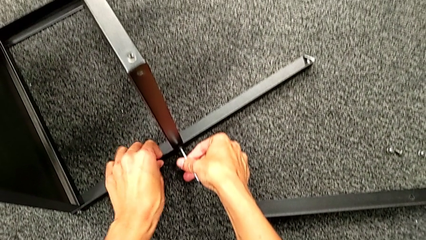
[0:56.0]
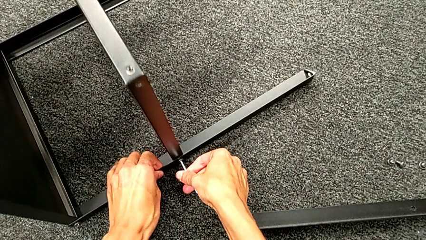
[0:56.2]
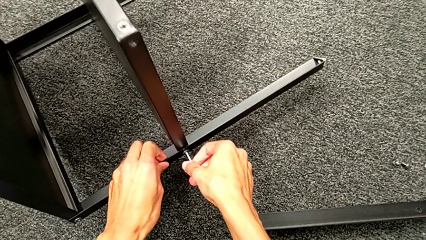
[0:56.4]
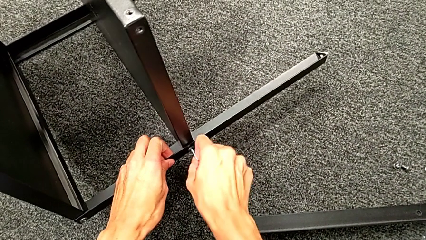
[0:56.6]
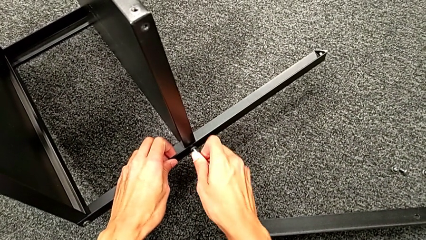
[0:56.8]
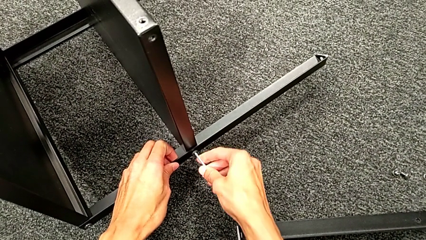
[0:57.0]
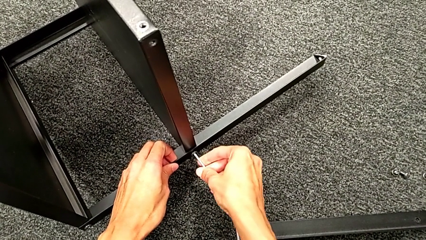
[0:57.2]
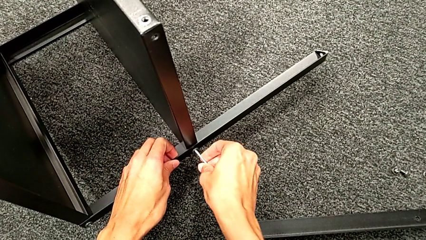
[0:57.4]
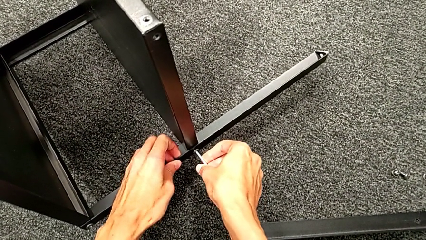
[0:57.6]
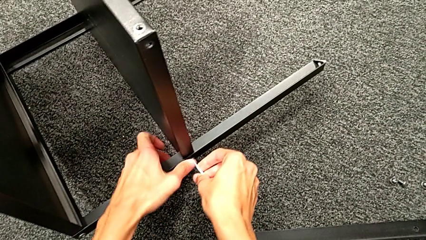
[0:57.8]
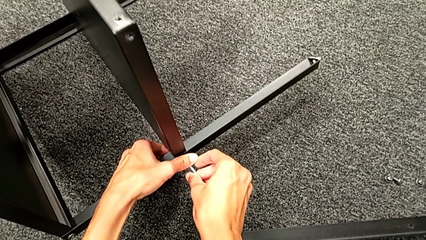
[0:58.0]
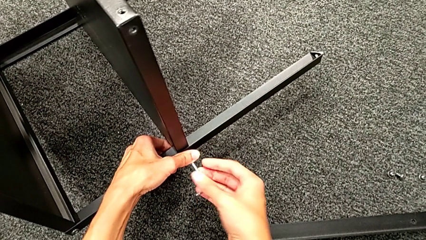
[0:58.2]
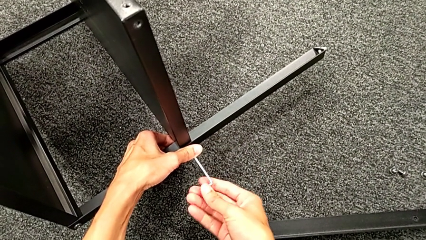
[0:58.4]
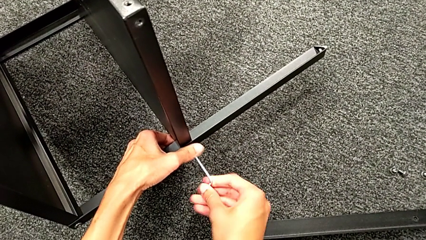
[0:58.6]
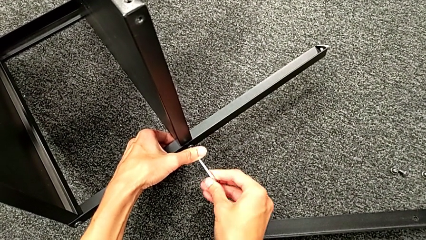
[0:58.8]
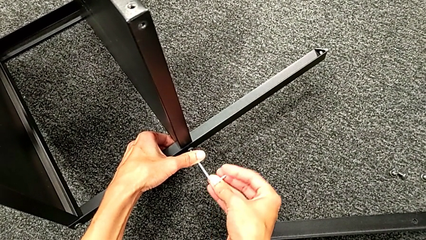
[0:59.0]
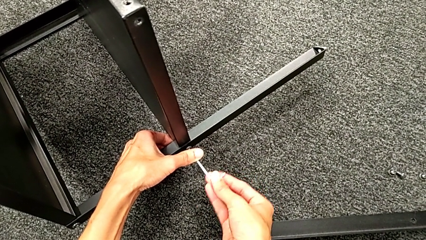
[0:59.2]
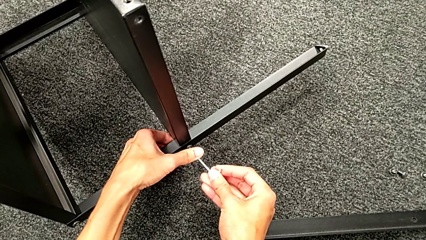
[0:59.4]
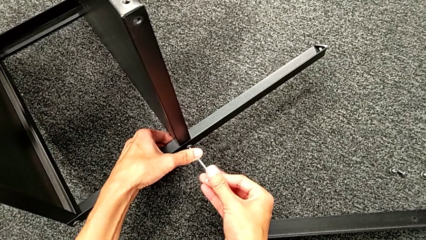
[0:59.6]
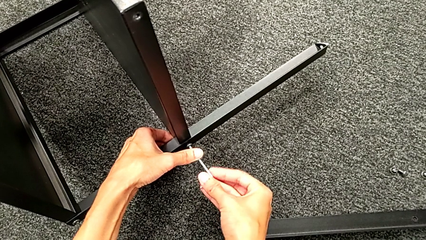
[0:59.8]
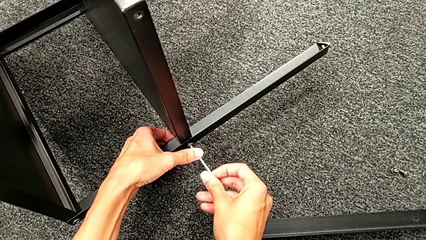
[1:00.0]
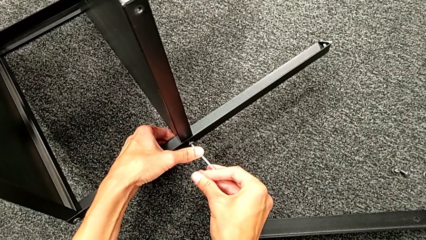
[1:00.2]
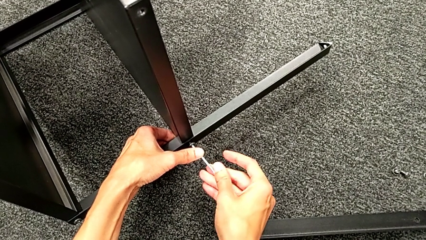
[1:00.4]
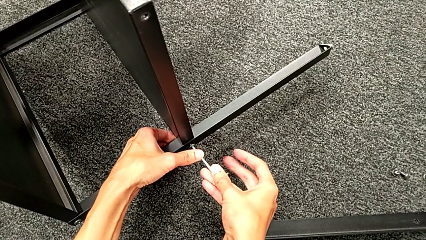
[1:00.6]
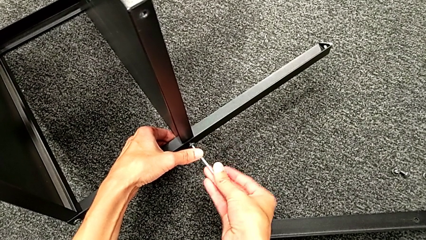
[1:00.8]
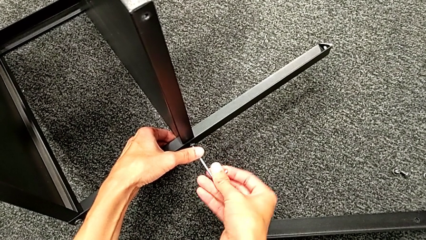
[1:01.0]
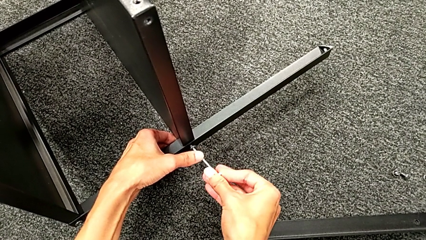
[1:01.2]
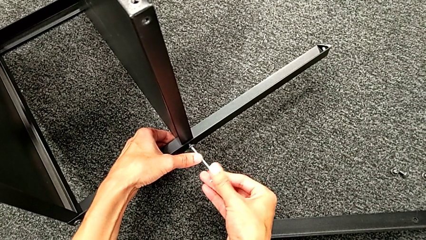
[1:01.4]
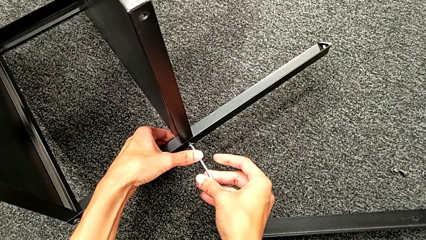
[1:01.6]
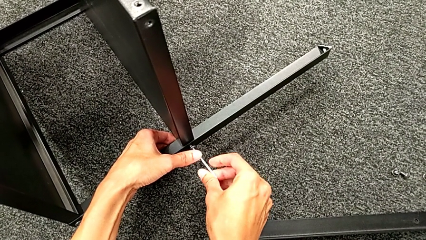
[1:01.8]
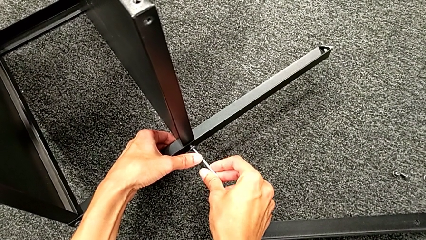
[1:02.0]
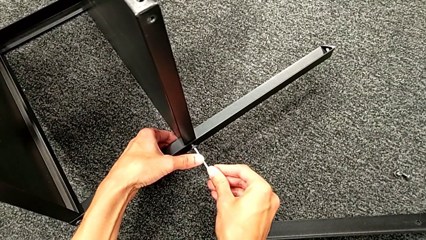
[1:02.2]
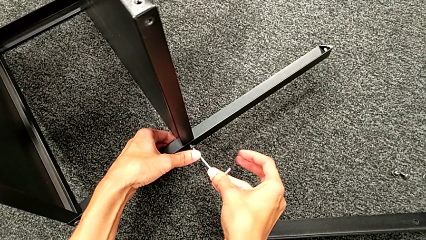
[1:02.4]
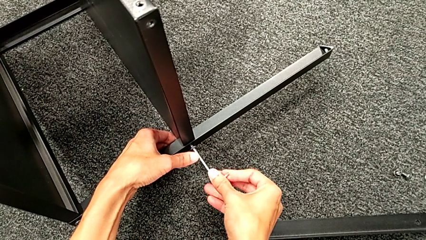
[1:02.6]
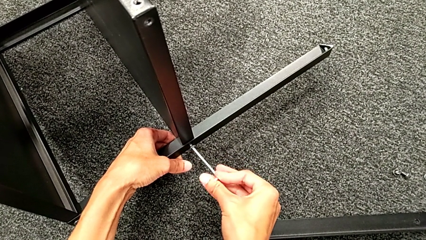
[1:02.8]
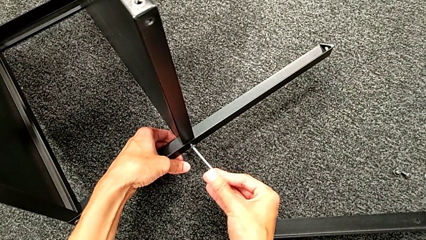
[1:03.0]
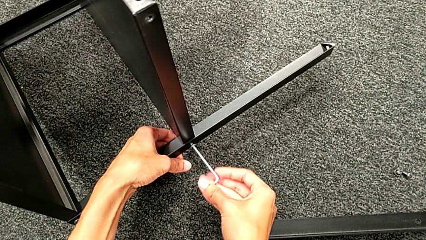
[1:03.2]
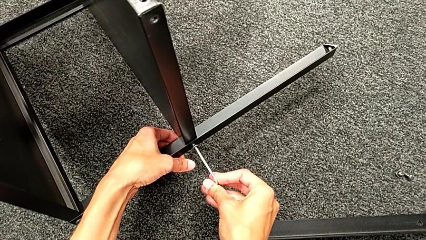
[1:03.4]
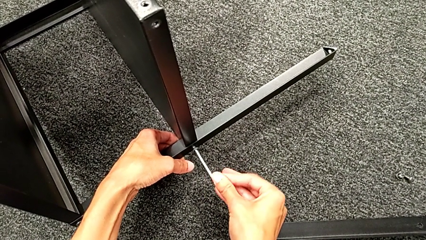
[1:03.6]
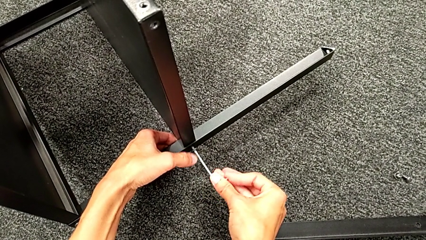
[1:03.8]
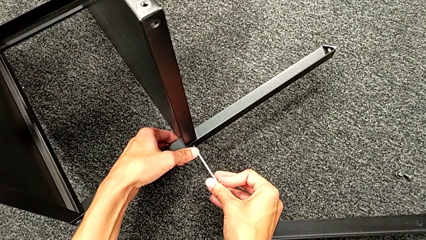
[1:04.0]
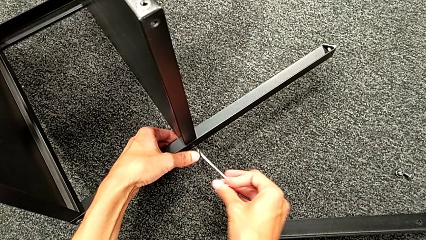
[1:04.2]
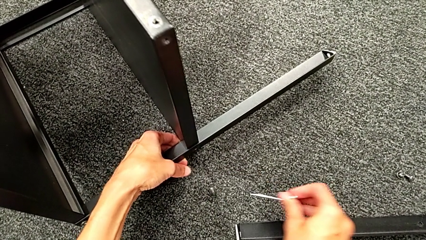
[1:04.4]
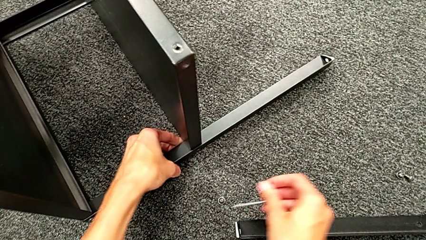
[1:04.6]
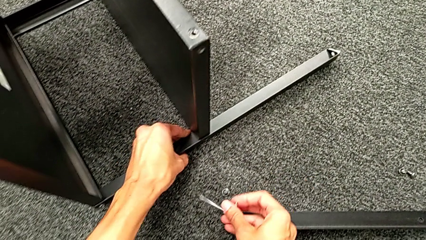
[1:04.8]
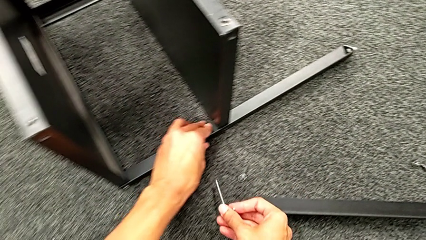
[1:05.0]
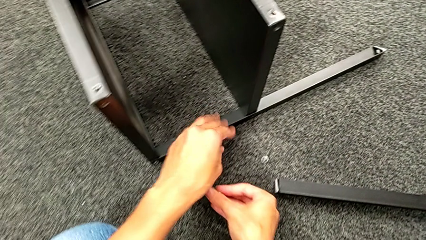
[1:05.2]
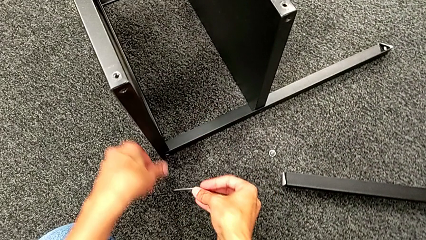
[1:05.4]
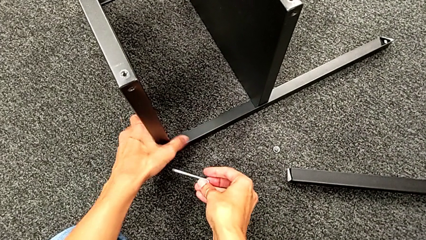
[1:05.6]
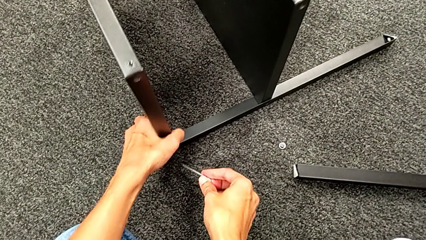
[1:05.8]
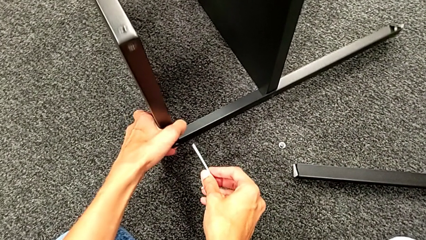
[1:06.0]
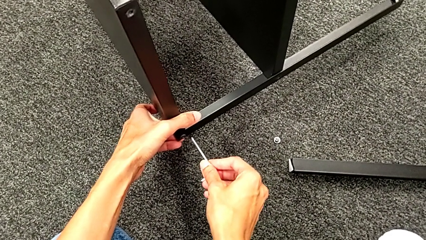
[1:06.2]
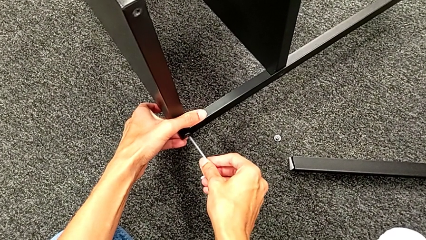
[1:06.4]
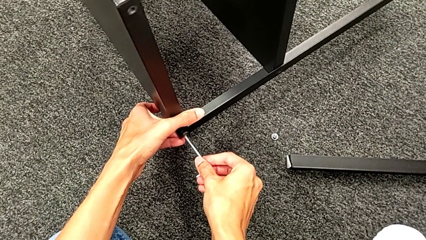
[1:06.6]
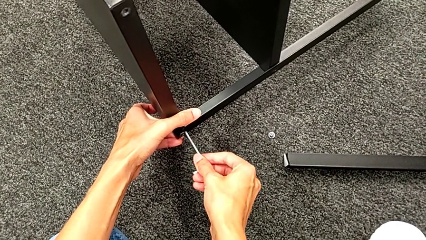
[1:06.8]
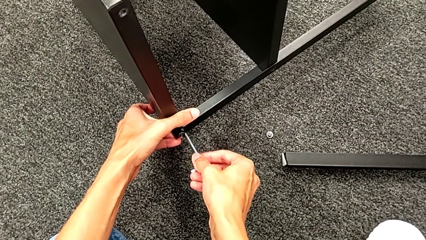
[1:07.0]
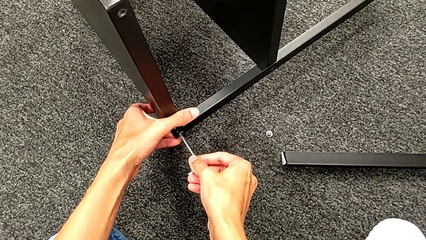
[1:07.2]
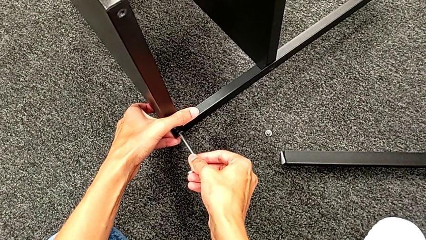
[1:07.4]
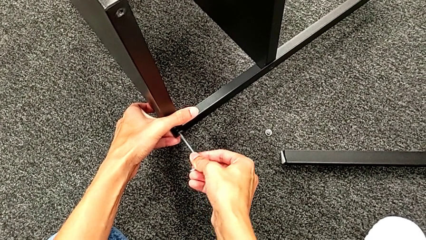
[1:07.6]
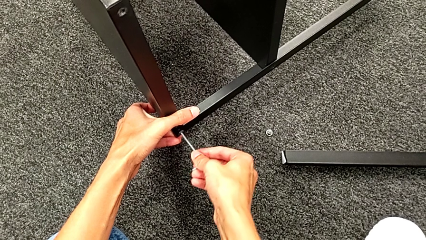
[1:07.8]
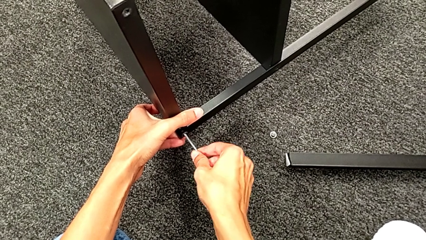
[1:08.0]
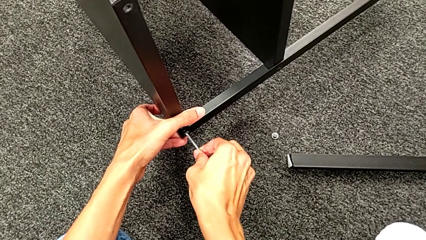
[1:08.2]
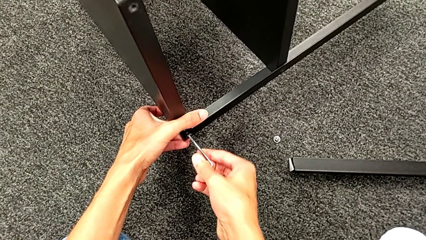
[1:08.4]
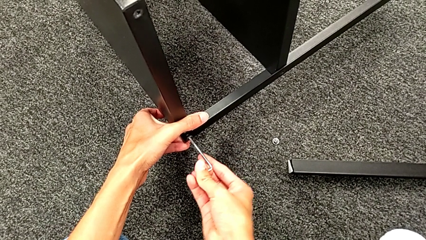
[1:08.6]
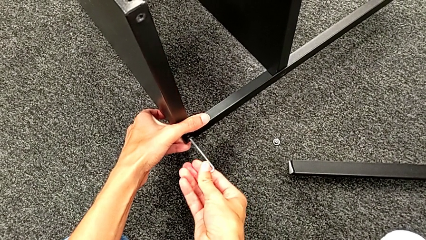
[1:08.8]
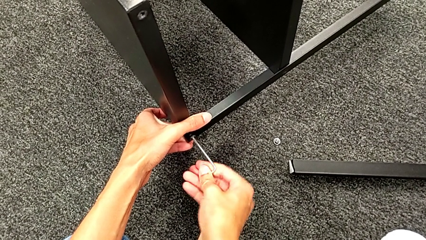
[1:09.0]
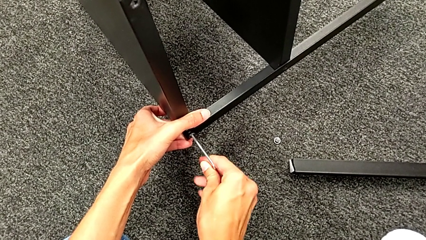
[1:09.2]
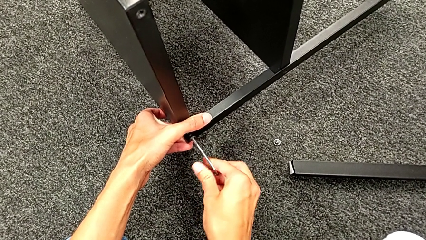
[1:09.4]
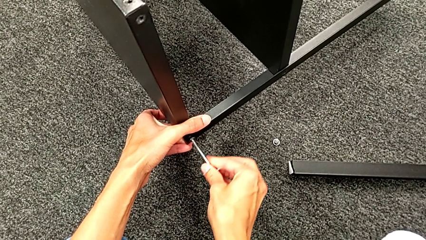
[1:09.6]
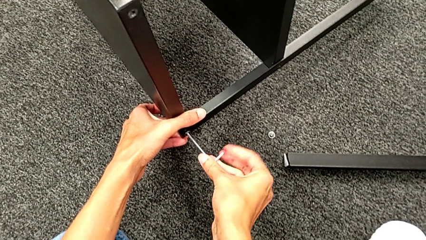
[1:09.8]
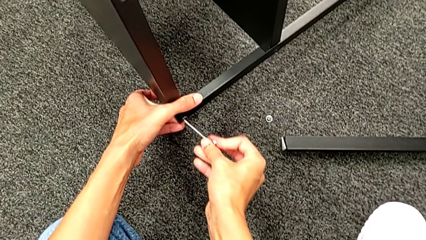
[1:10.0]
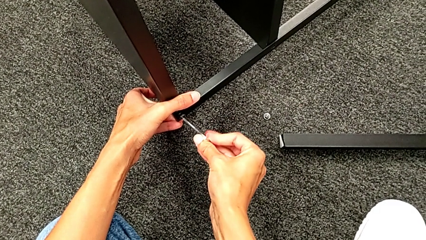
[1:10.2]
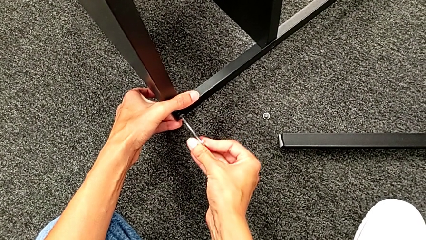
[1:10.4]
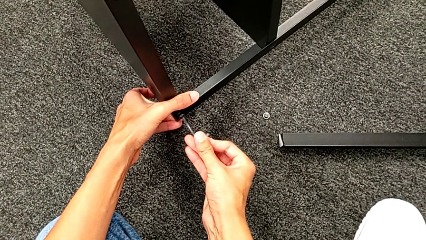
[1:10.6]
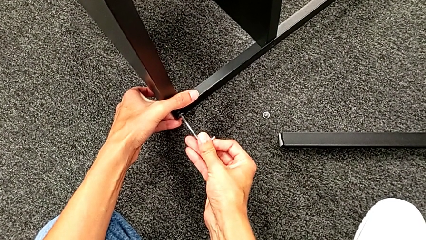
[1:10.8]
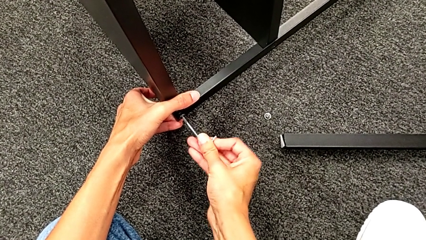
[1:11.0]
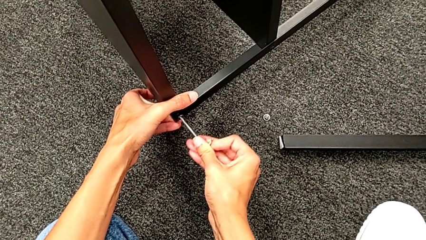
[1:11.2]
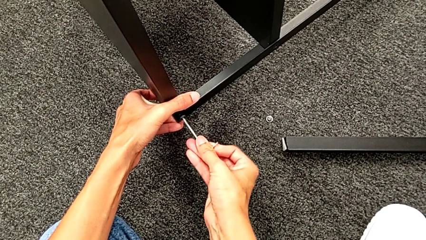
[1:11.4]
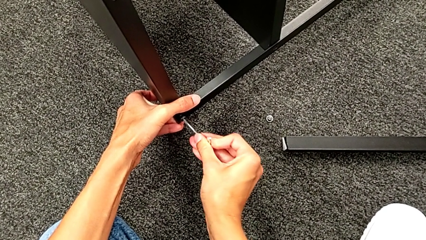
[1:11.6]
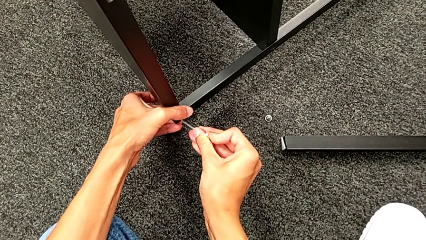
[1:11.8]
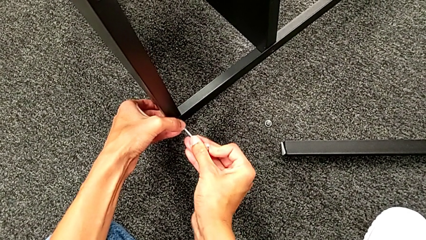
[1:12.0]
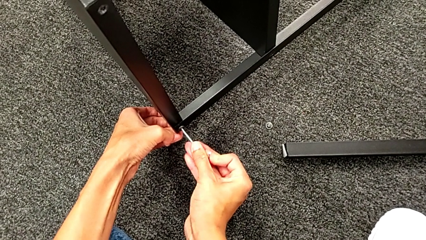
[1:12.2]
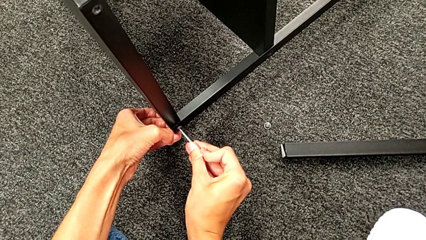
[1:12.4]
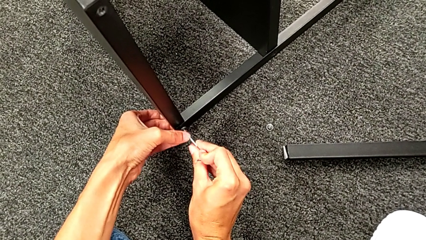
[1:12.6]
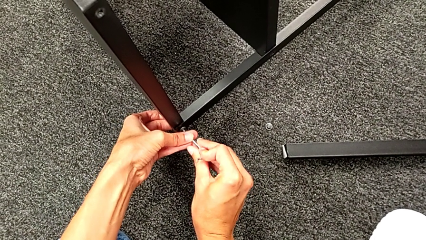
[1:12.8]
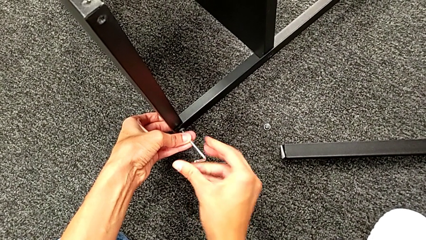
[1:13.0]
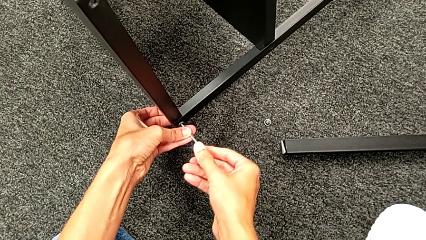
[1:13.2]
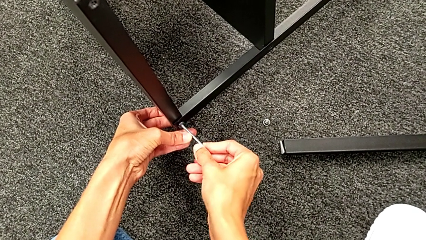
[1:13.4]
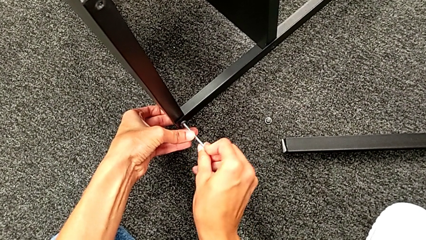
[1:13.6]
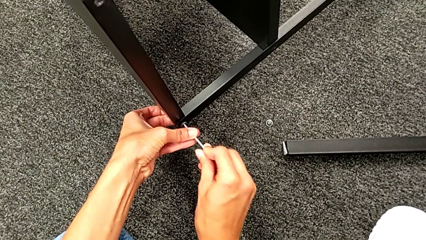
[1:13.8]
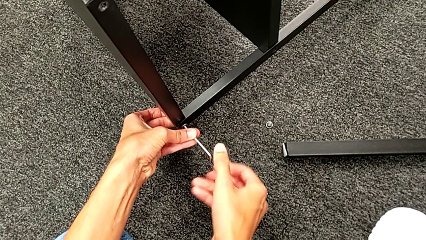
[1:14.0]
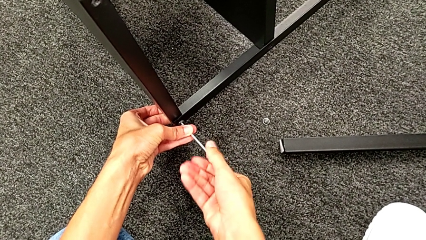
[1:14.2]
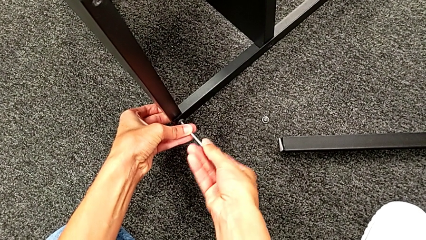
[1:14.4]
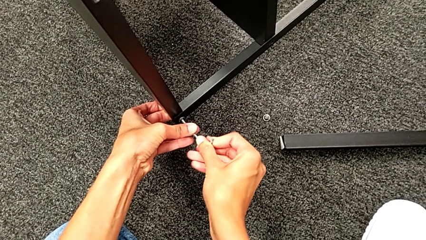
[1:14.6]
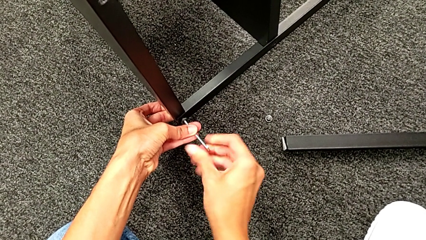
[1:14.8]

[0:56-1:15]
The camera wearer is unscrewing the second leg. They keep unscrewing the hex socket head, disassemble it, withdraw the Allen wrench, approach the hex socket head, lift the nightstand, insert the Allen wrench and begin to unscrew the hex socket head.
